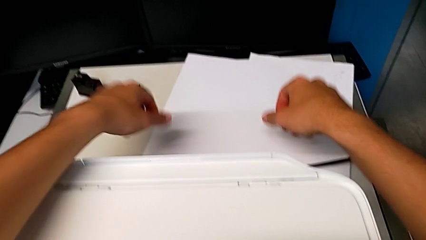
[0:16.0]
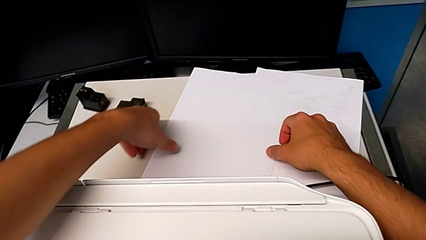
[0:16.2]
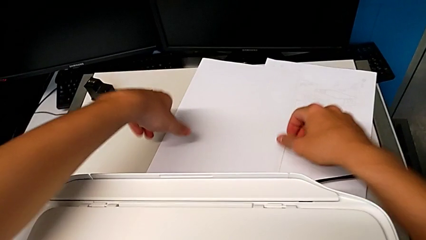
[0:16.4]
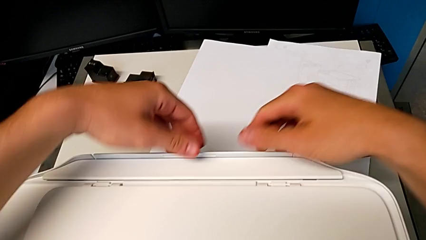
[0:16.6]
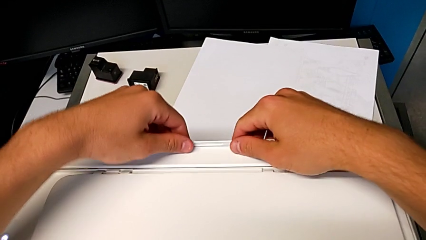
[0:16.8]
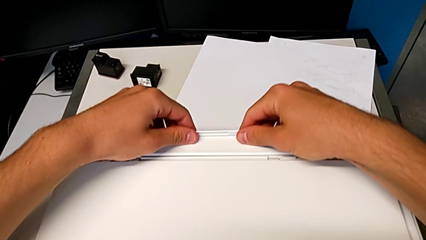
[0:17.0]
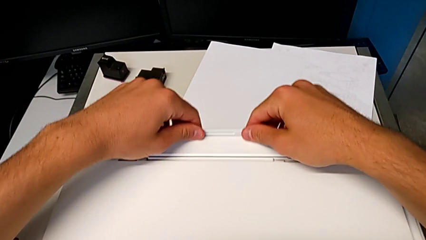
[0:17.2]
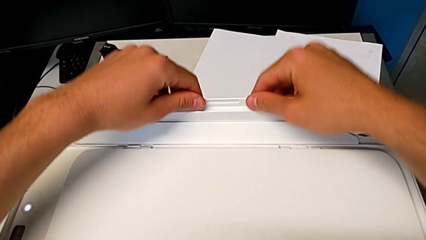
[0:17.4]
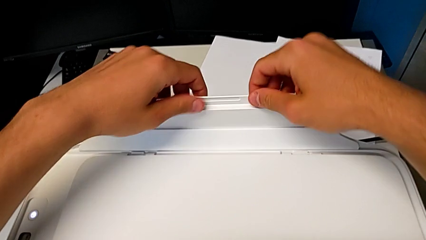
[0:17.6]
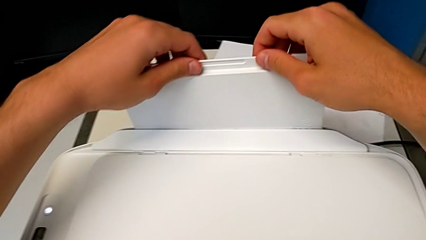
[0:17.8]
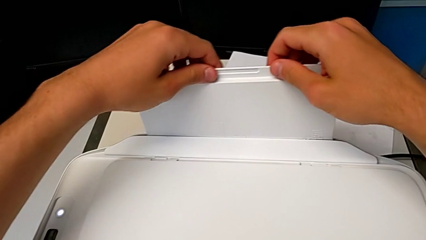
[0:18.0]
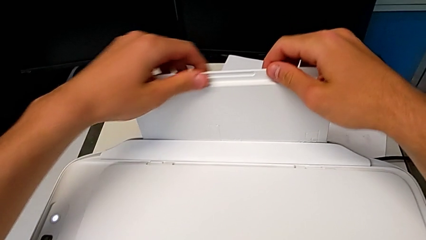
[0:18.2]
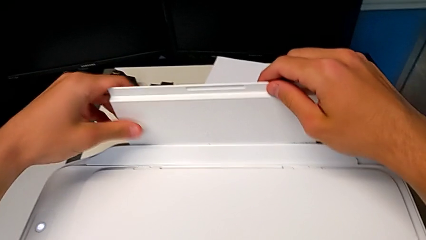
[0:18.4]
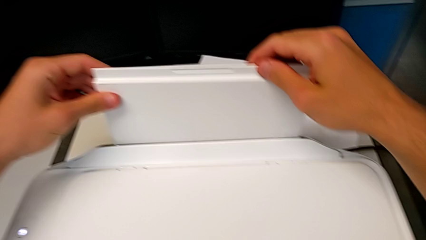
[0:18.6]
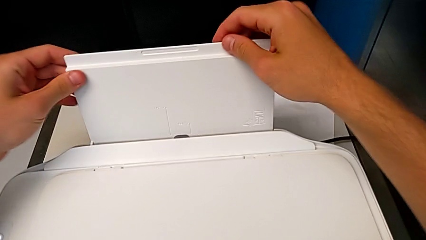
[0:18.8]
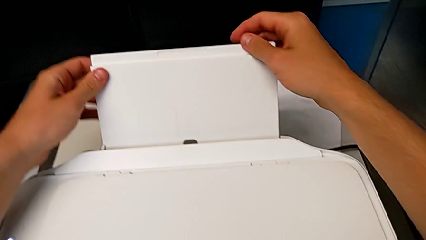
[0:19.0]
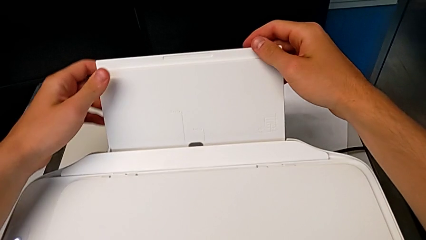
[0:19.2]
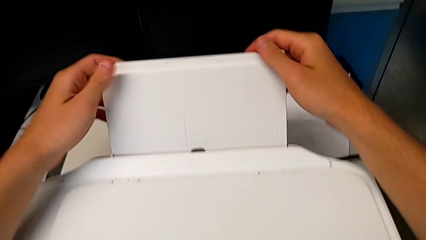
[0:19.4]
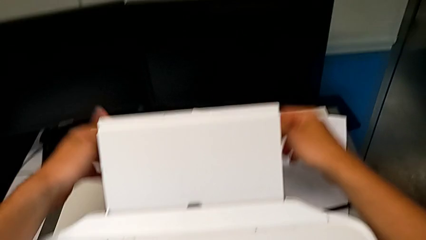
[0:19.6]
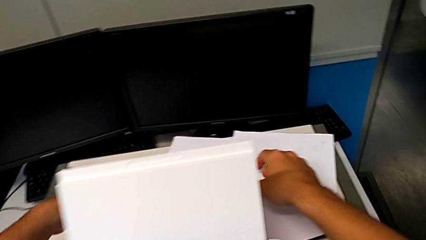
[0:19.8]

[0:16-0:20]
The camera wearer pulls out a tray. They pull the paper tray.

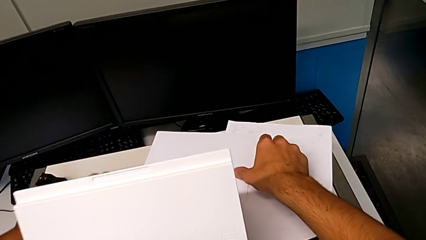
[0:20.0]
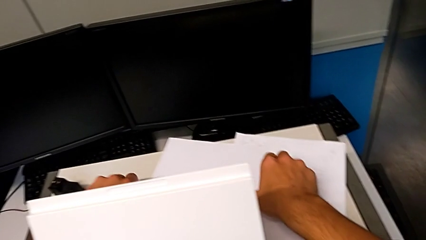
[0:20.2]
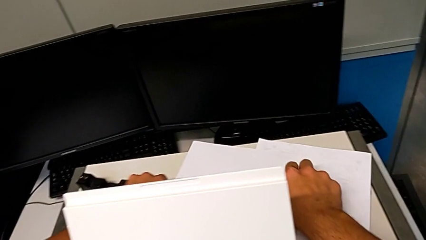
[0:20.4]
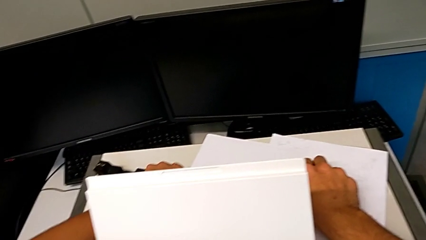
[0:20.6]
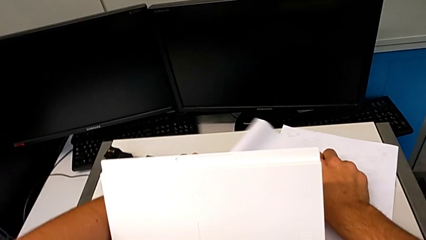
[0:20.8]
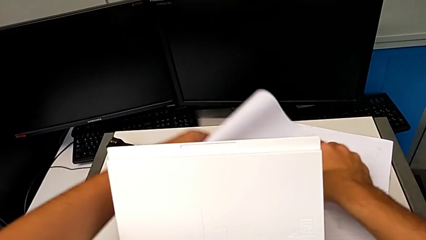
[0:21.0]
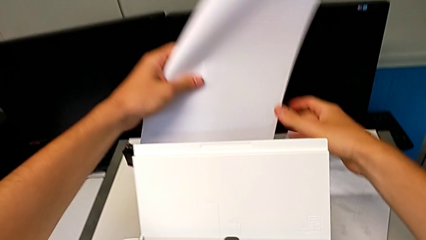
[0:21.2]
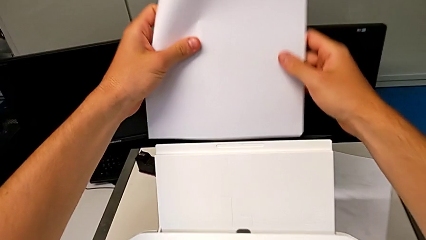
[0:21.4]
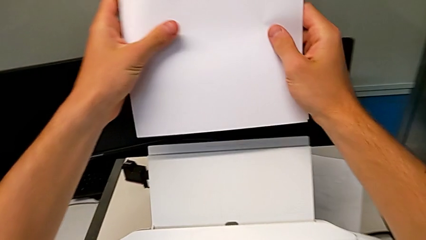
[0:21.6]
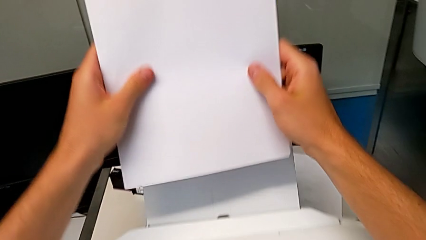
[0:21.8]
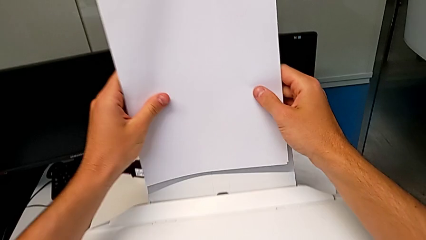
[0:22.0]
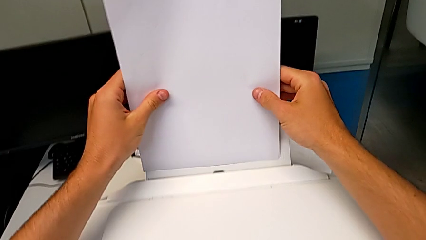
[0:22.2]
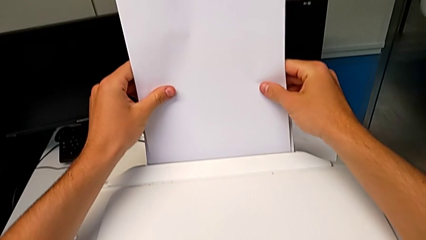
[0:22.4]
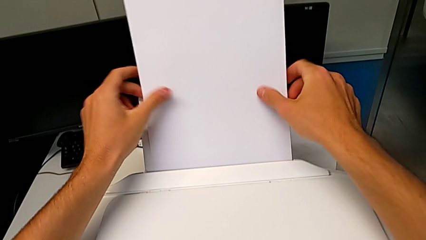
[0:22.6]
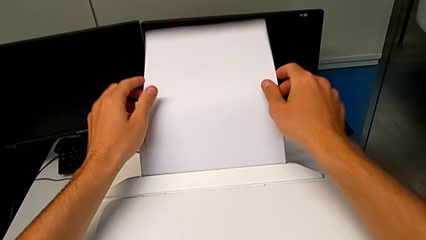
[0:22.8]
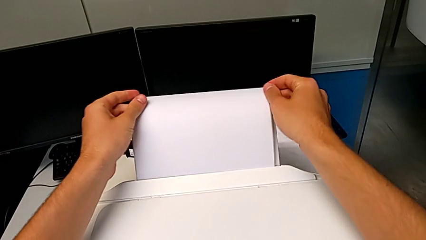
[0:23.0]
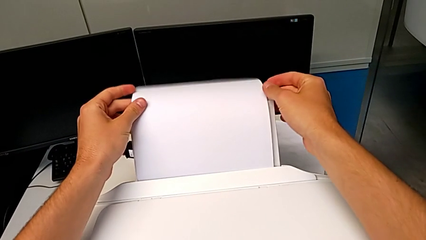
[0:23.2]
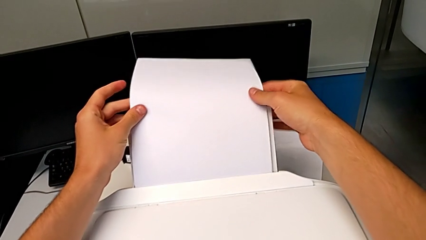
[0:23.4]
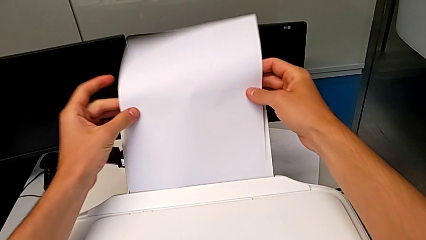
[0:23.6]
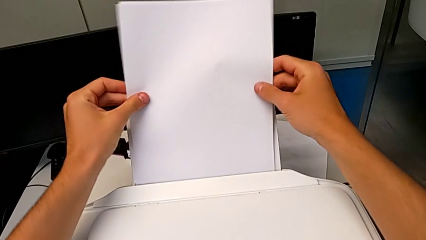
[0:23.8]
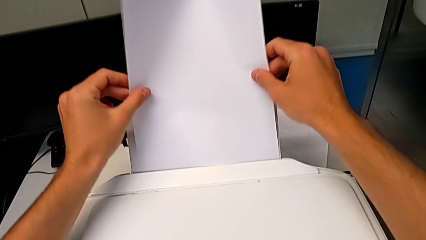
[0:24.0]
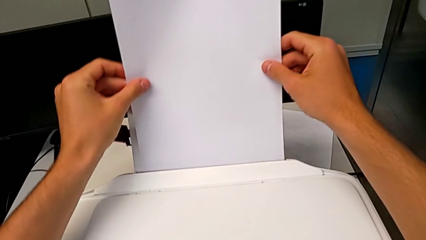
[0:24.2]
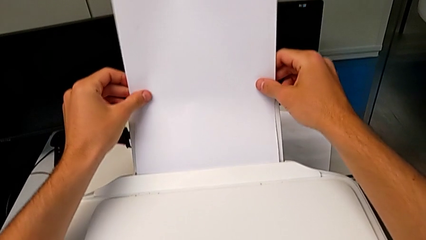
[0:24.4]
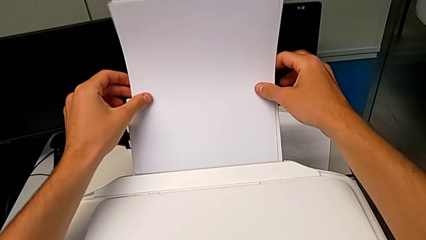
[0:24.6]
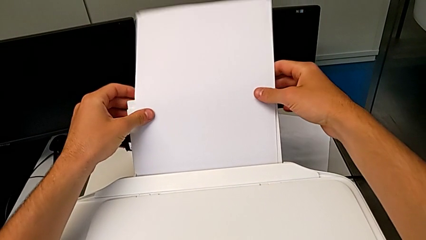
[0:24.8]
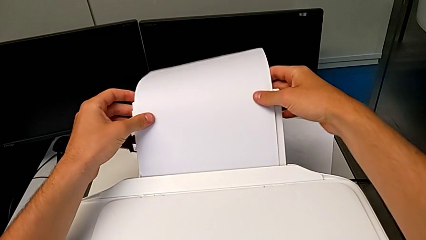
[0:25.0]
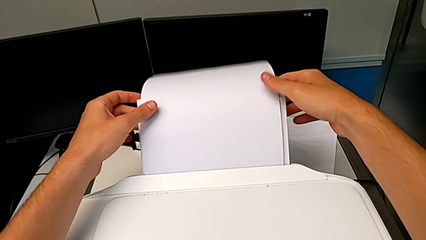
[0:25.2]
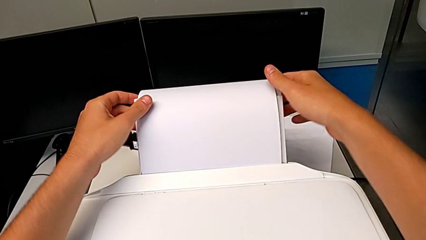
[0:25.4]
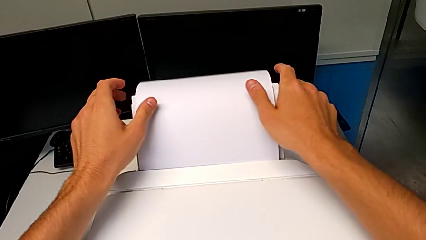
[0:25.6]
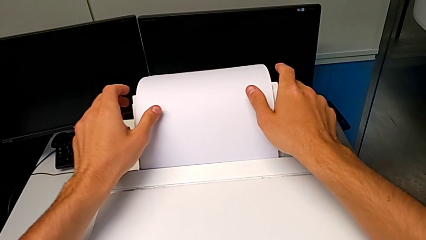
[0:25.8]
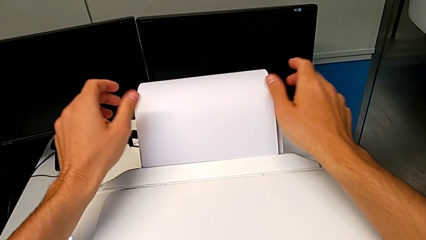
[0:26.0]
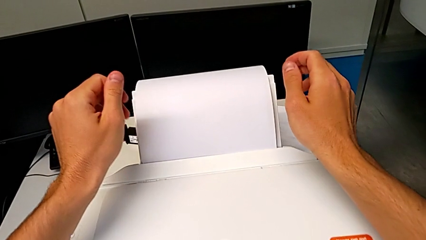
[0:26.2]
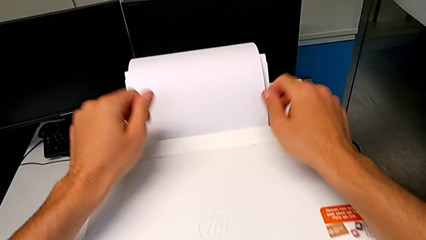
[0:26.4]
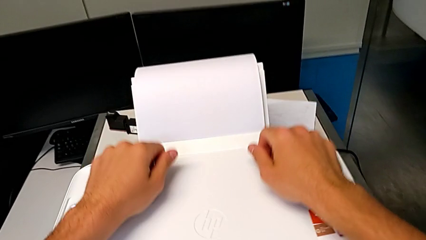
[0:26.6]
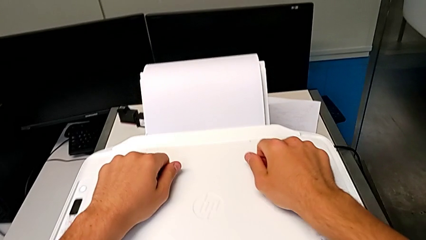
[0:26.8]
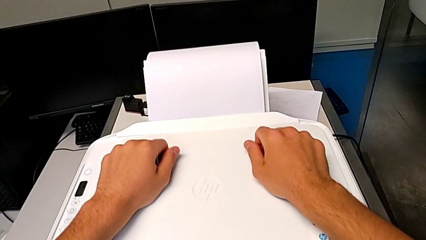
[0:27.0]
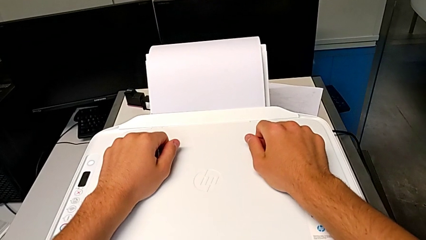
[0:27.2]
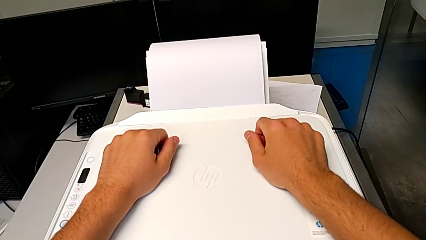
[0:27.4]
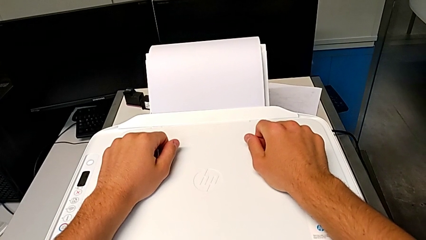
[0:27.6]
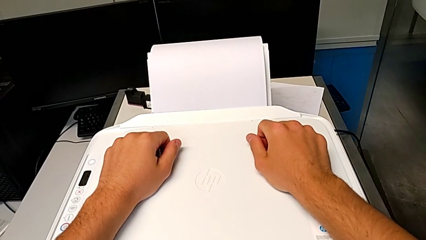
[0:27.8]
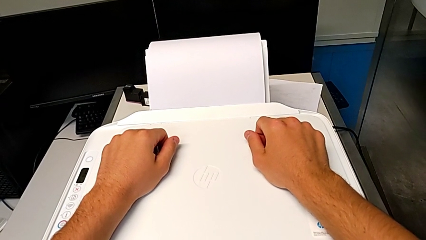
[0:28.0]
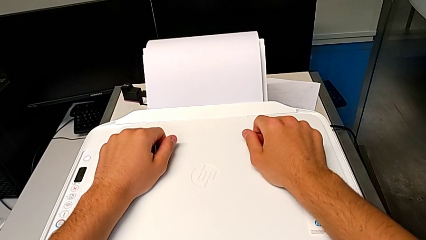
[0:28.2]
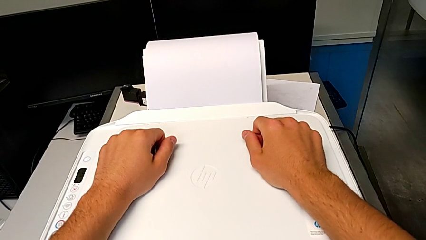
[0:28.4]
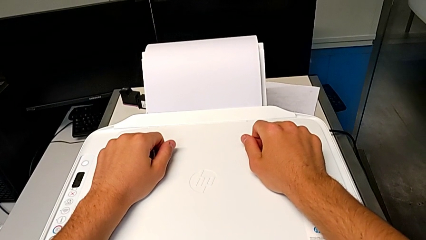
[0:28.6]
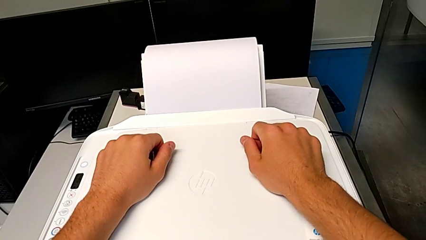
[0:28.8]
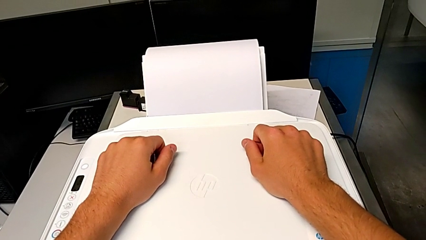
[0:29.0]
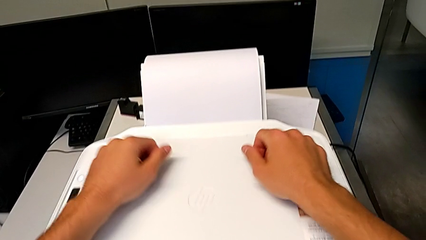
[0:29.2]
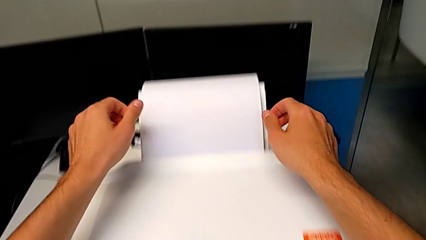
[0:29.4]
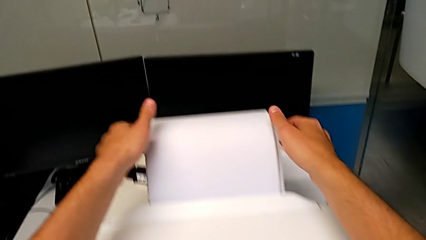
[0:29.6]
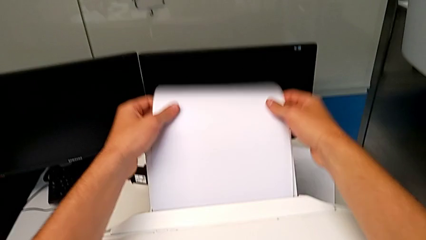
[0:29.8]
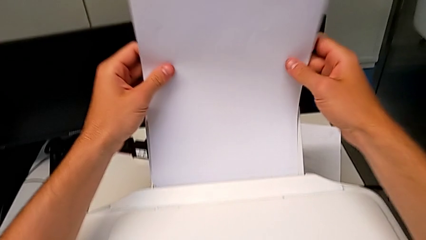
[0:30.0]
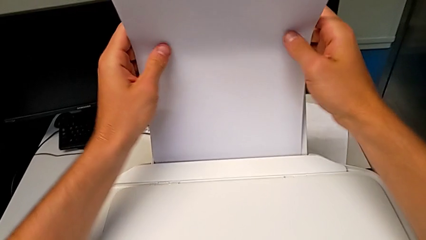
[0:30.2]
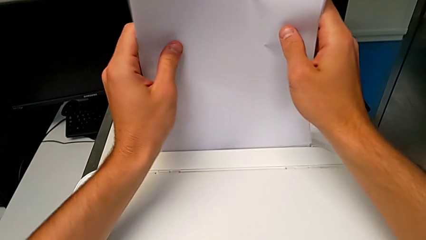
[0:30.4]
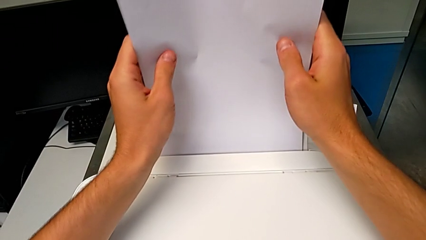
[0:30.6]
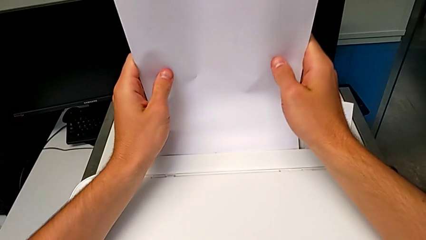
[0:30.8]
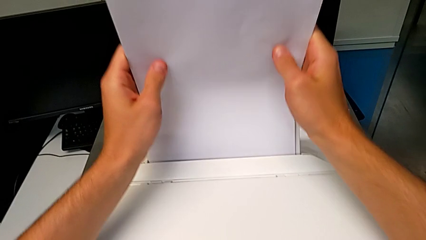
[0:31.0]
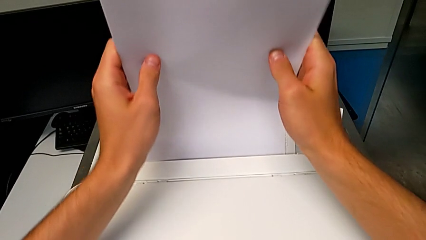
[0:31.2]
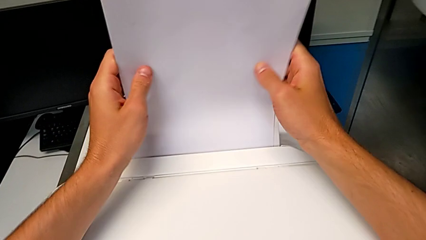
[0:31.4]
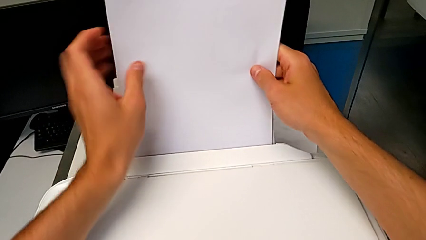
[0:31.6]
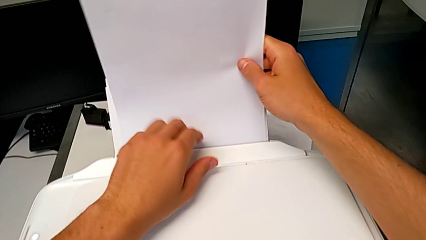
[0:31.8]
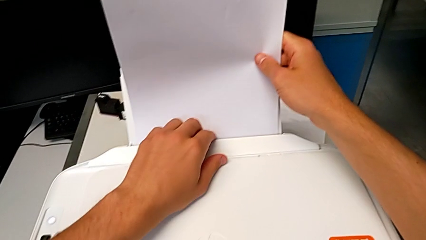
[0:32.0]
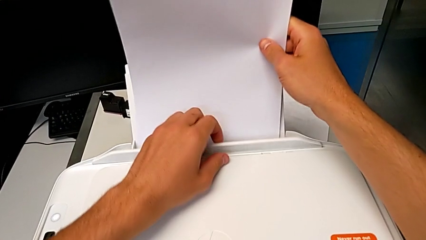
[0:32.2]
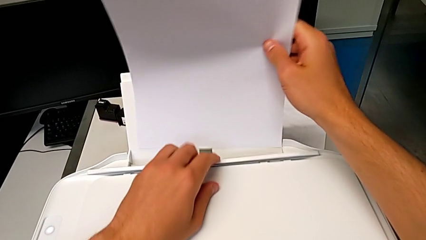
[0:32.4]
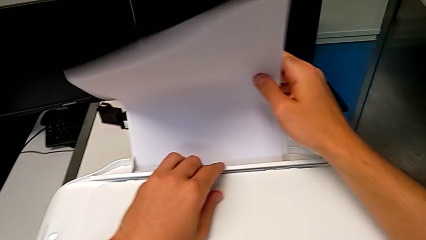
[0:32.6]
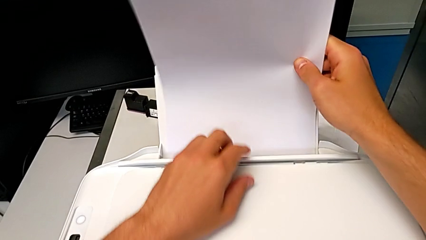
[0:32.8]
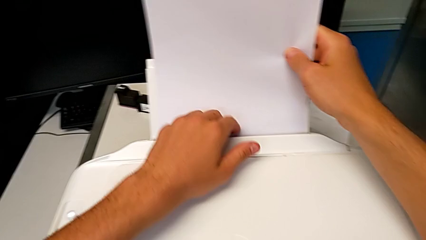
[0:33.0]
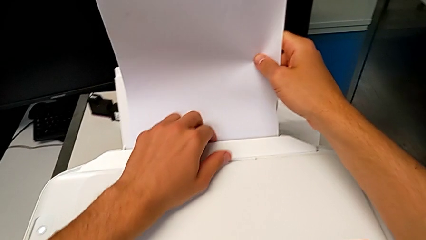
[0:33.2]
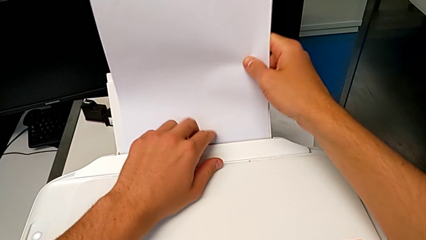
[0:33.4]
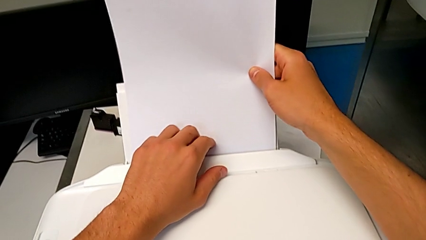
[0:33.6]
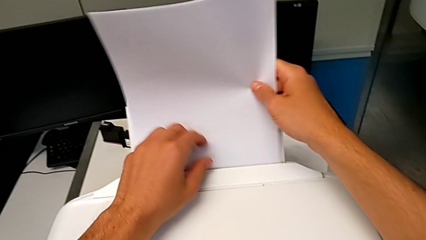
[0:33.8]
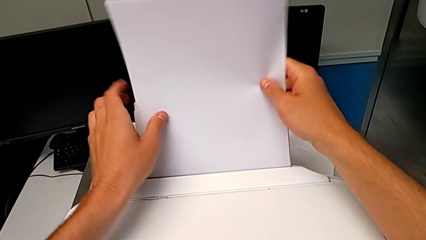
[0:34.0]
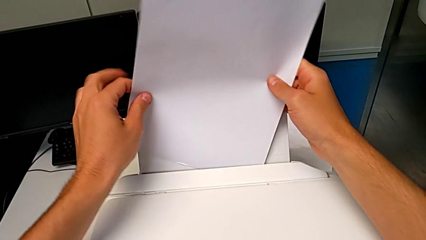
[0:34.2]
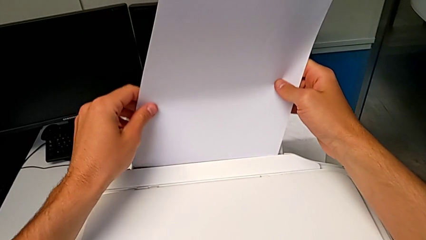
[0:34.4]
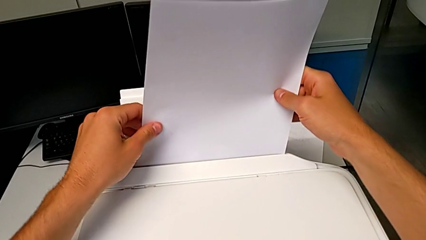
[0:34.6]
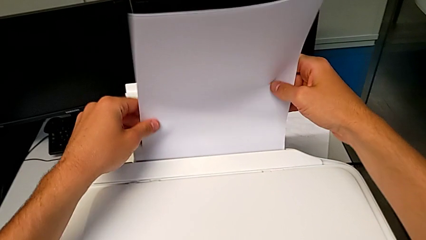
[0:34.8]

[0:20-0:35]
The camera wearer is loading the paper tray. They grab the paper stack, place it, touch the printer, grab the paper stack and begin to align it.
